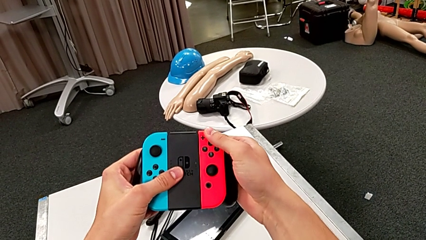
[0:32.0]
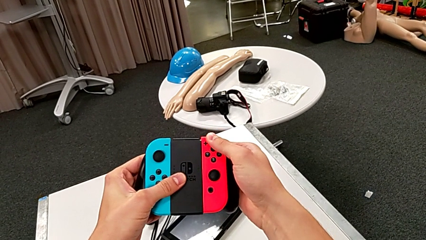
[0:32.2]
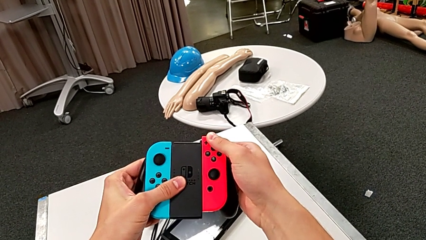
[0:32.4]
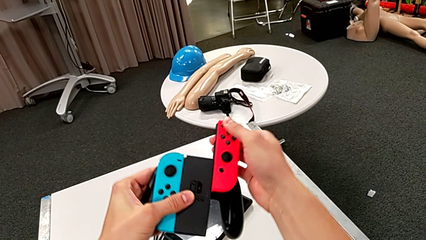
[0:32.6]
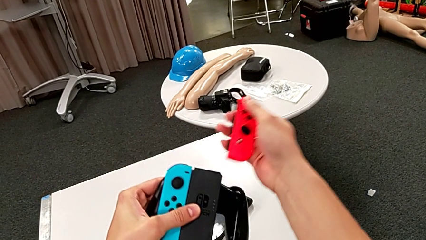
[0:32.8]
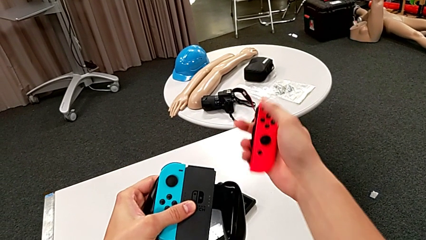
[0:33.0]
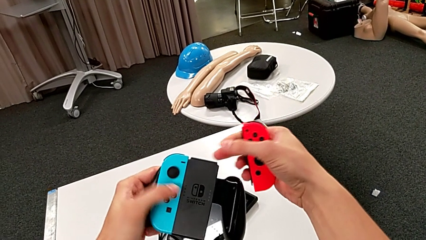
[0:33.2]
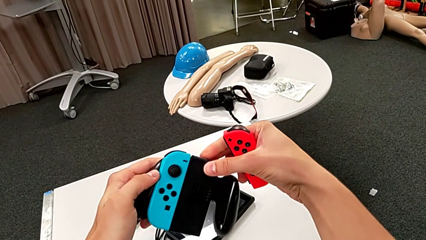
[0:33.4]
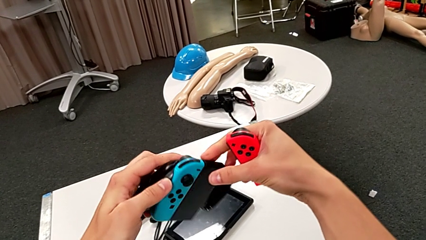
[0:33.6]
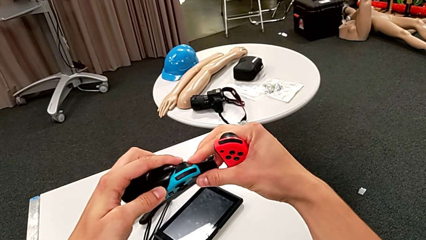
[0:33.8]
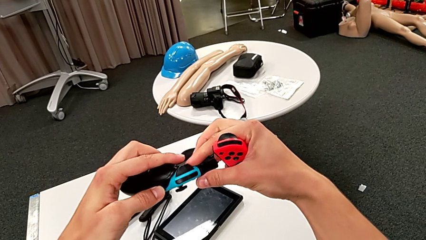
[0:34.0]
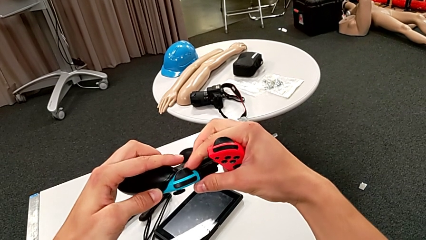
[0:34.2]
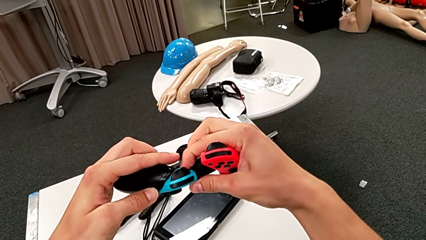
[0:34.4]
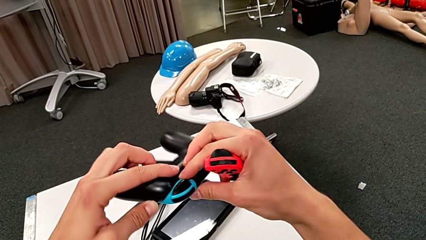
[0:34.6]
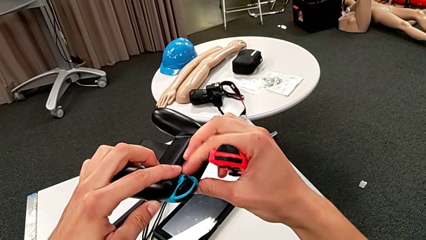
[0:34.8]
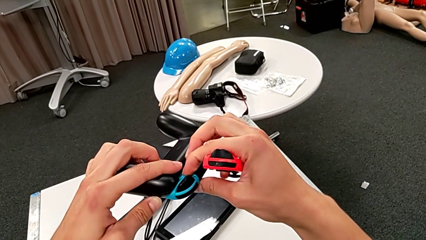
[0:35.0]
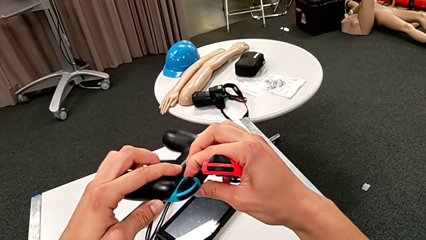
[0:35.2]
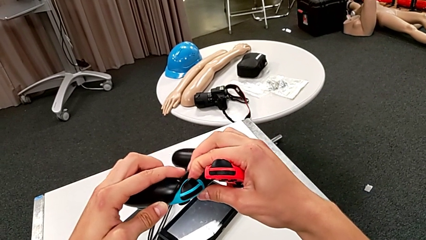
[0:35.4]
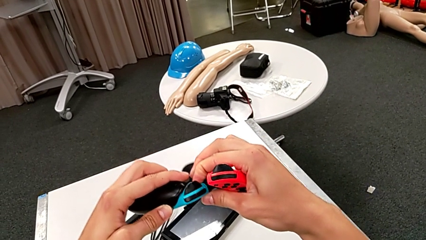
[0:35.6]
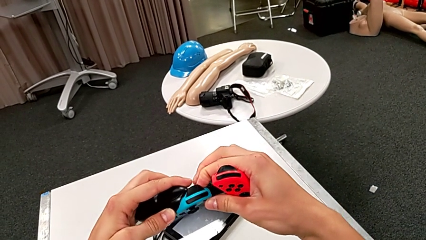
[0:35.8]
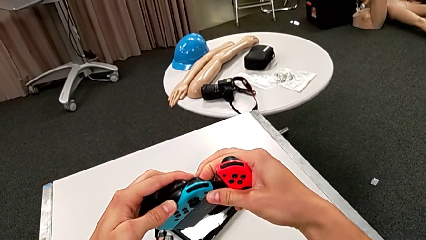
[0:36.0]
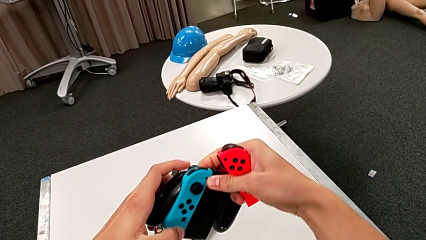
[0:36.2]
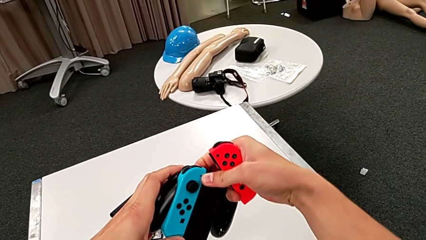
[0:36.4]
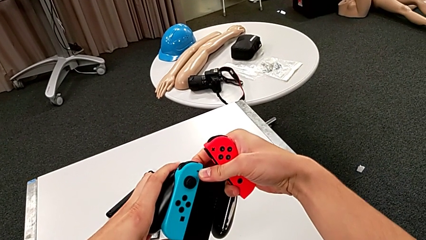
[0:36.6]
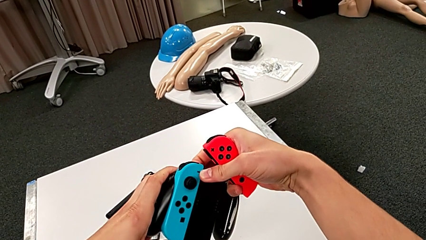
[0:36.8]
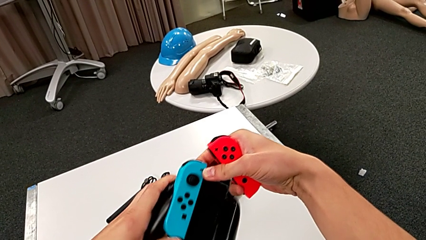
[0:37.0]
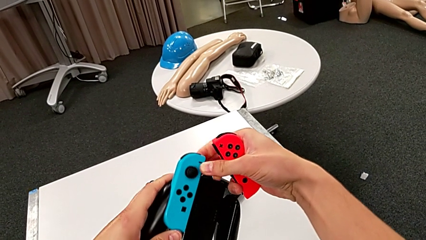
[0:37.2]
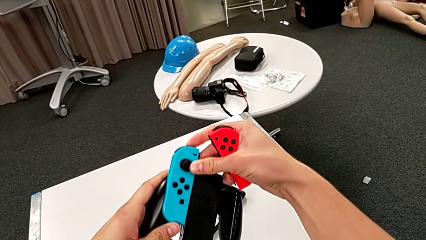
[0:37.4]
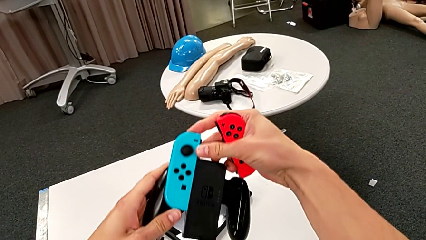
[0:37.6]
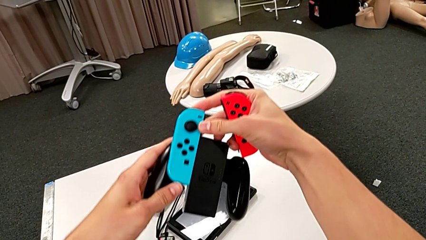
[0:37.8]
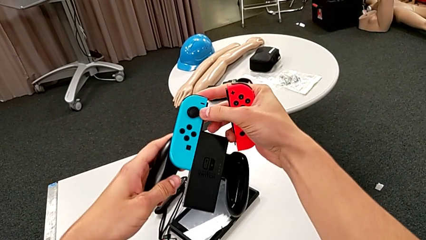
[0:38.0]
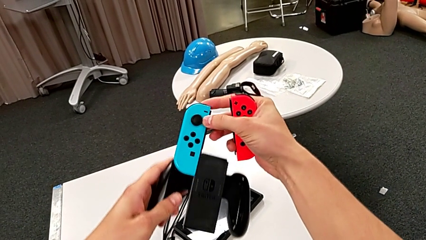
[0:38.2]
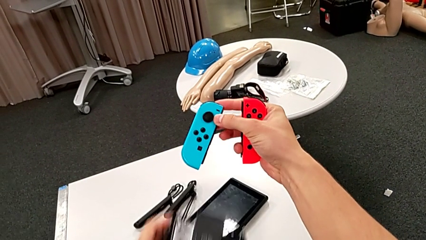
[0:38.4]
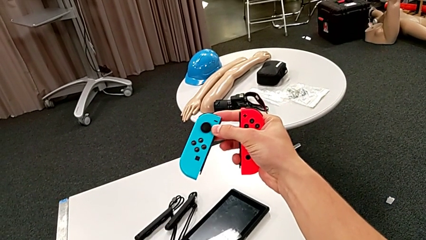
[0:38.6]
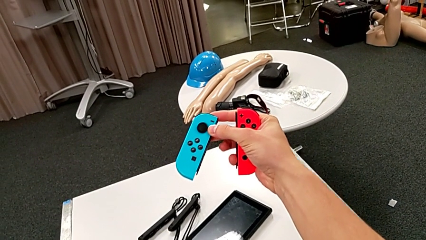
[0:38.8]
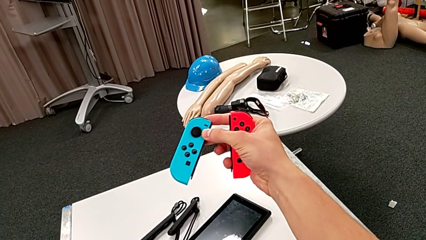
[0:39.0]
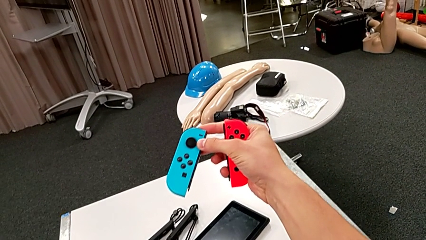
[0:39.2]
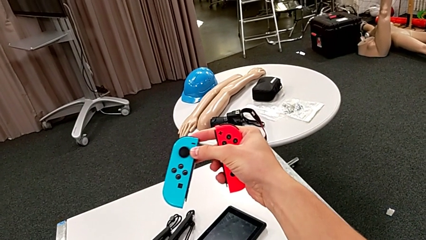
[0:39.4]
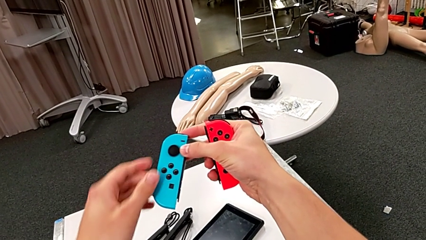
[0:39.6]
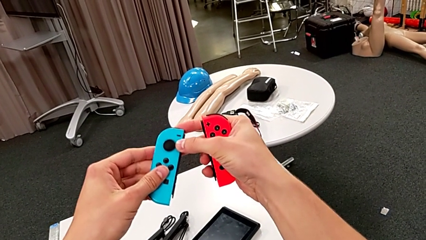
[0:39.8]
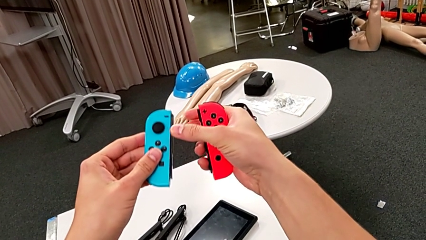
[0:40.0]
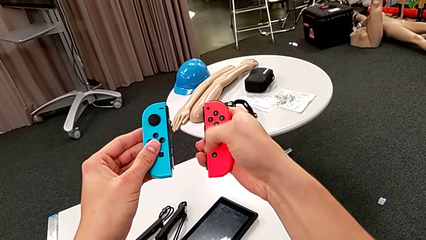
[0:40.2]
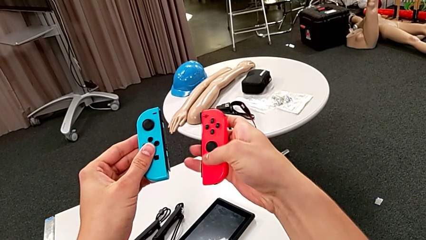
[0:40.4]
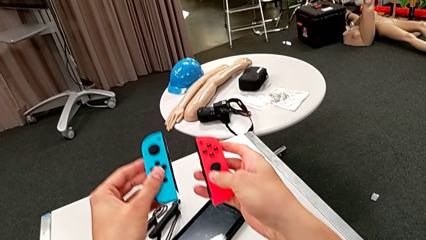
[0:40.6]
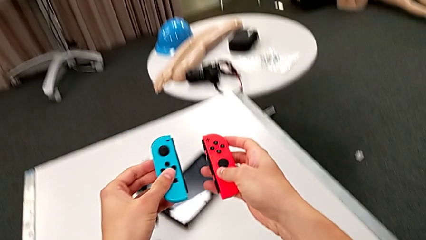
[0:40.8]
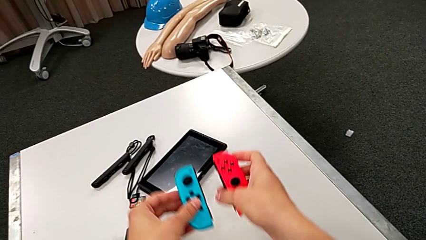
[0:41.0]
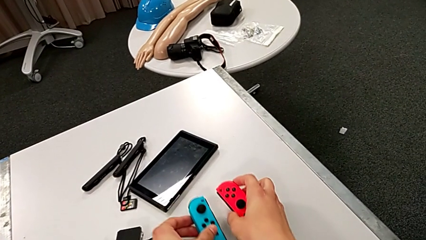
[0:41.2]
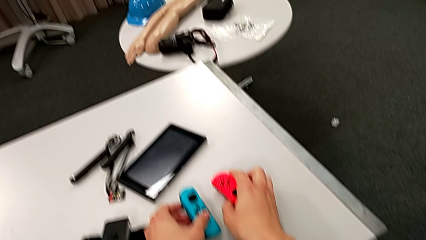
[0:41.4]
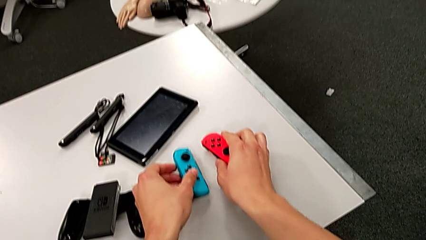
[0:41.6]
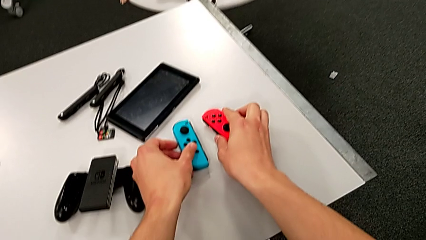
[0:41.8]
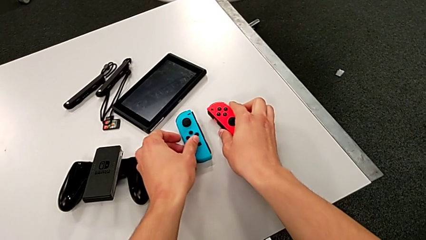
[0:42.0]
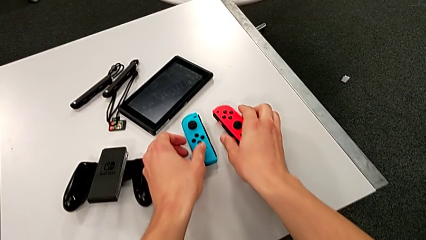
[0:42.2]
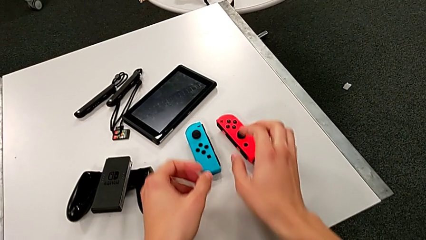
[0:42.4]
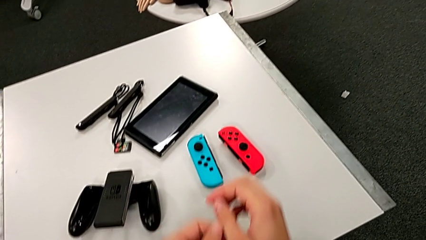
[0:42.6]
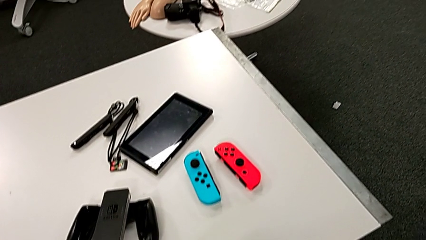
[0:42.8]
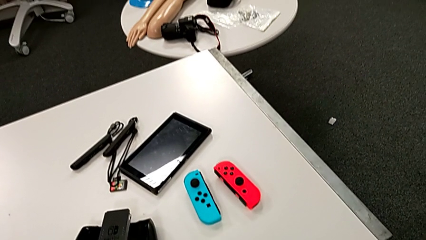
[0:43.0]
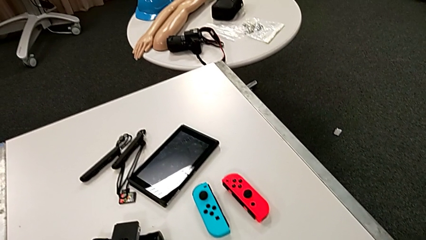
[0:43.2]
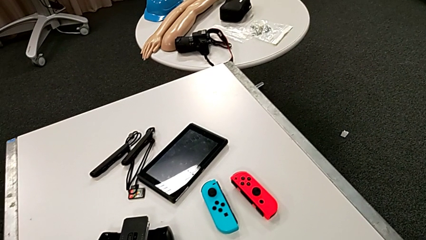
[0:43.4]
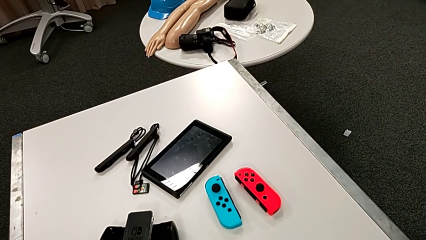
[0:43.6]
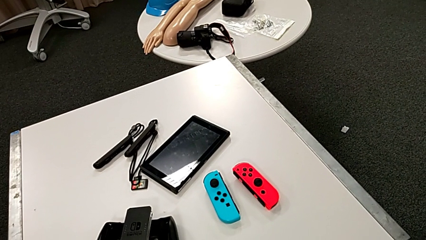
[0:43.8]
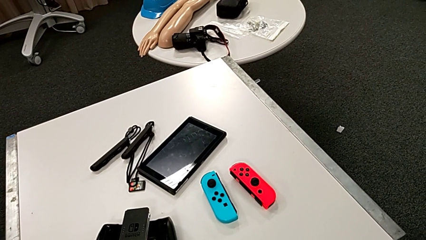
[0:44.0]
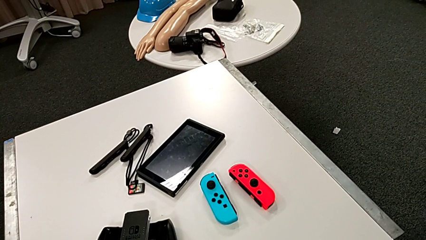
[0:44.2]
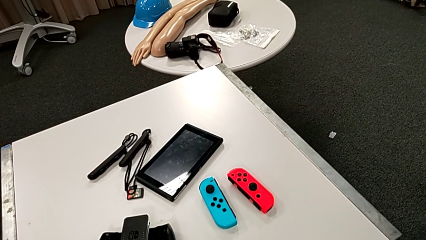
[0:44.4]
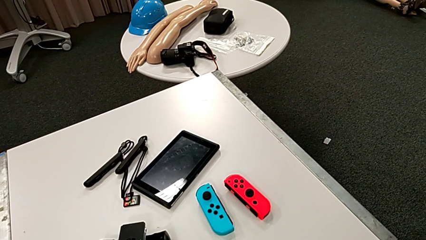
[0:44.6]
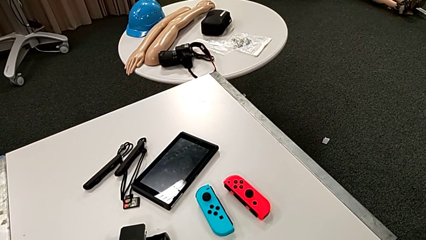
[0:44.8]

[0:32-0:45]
The camera wearer detaches the joy-con controller from the comfort grip. They slide the red Joy-Con controller, press the black button, slide the blue Joy-Con controller and place the Joy-Con controller.

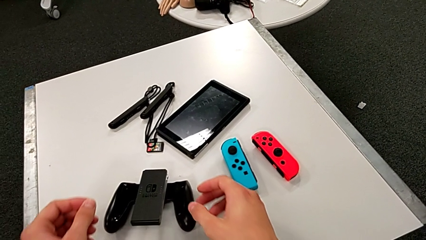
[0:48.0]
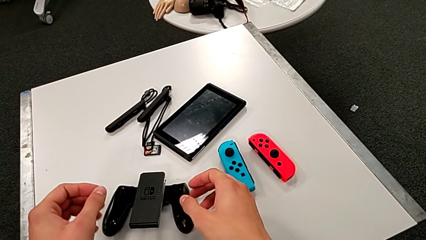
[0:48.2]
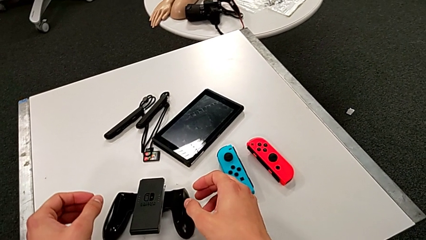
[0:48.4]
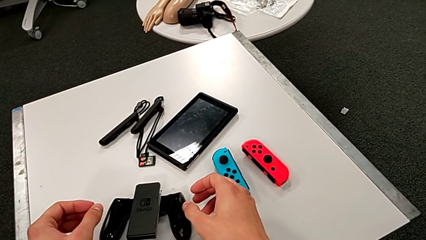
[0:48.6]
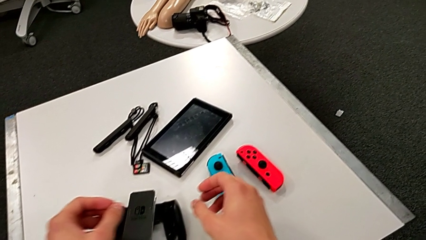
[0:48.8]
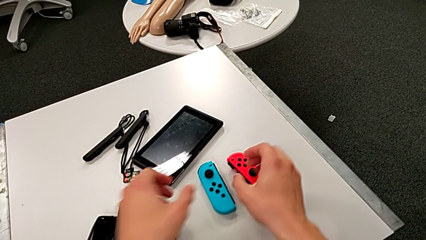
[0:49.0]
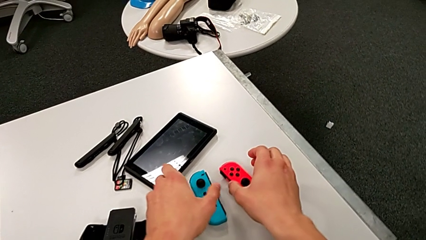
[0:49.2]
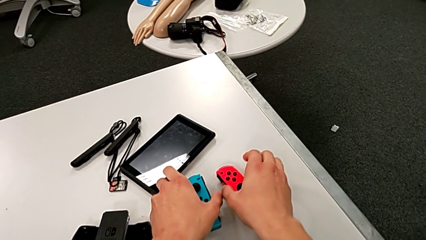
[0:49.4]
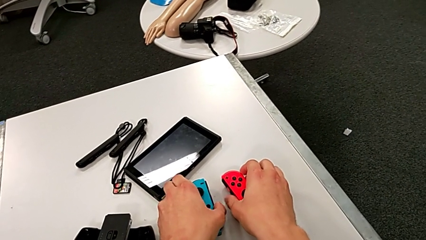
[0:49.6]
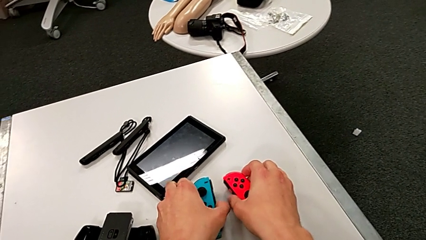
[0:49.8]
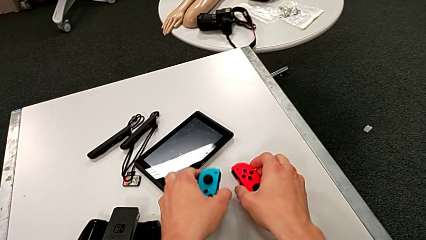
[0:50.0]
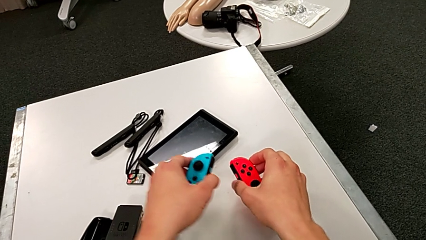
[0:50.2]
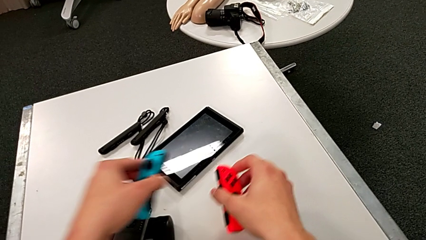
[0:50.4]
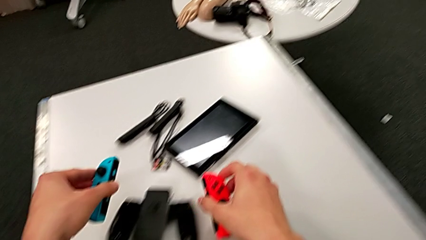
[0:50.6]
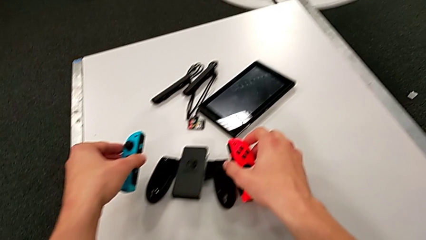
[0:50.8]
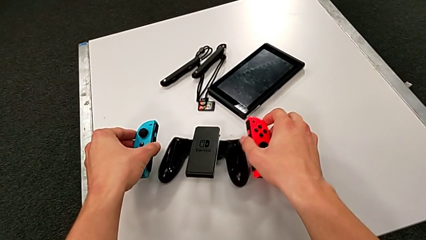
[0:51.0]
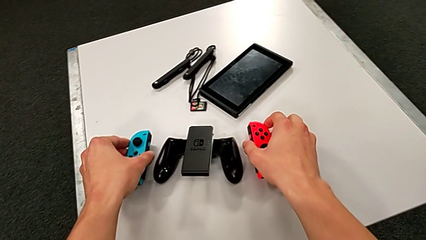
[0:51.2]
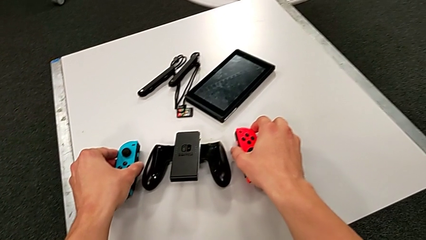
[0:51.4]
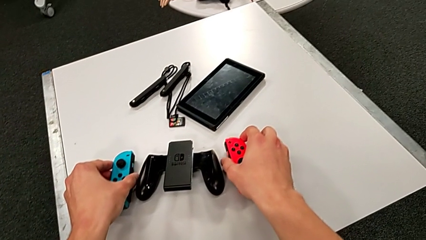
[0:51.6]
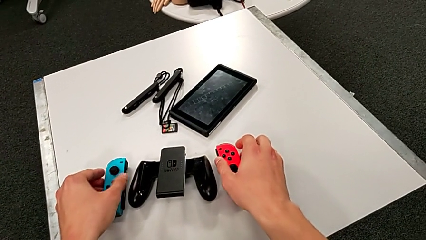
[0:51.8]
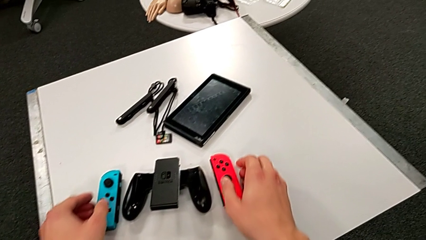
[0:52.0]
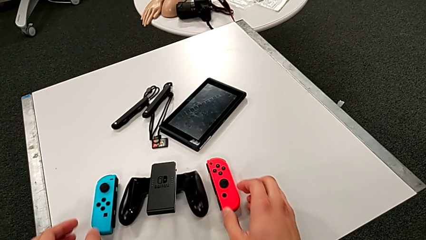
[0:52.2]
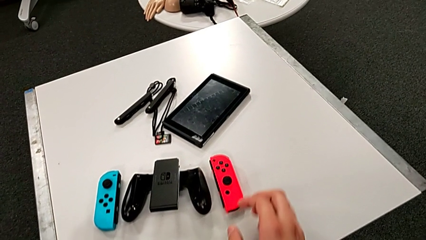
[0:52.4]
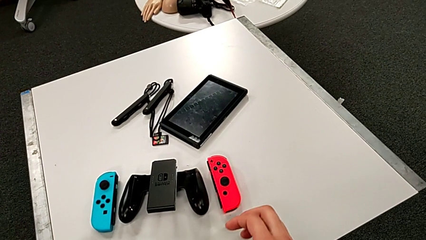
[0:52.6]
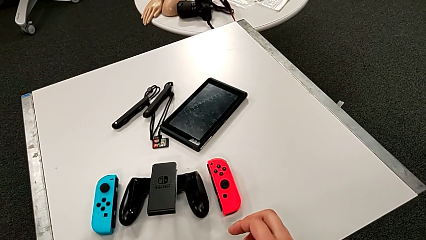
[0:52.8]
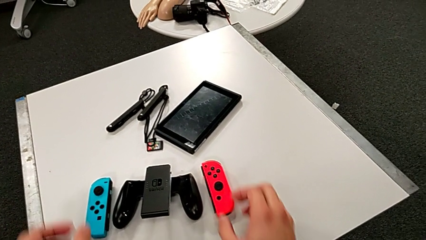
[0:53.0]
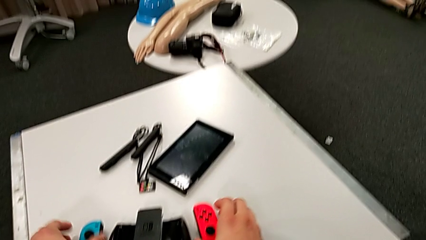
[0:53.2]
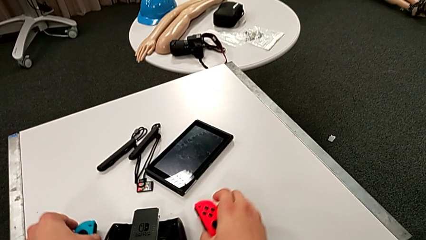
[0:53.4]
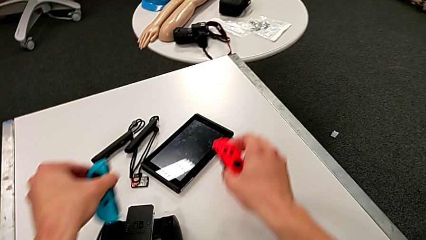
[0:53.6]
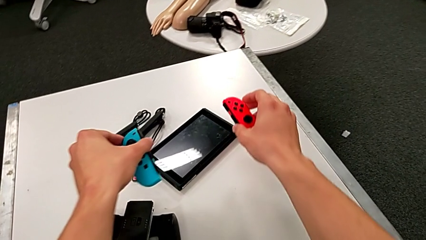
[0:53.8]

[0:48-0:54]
The camera wearer is inserting the joy-con controllers to the pad. They grab the Joy-Con controller and wrongly place it, not using the pad to insert the joy-con.
